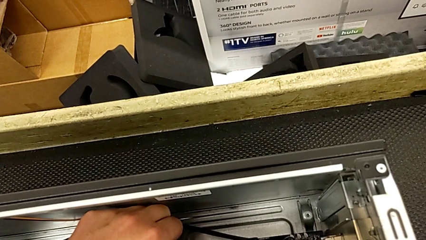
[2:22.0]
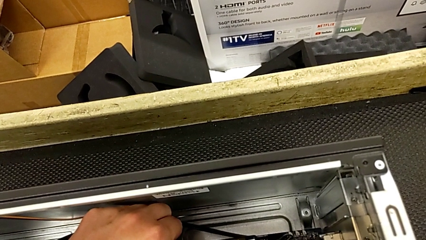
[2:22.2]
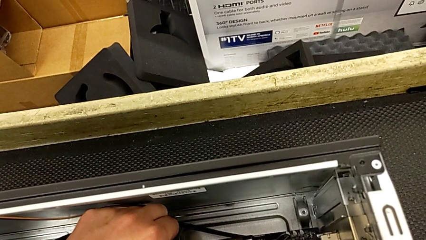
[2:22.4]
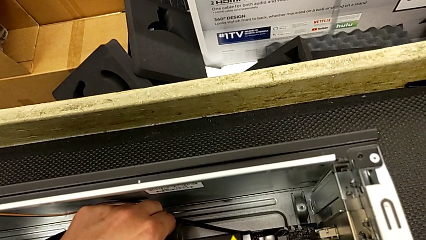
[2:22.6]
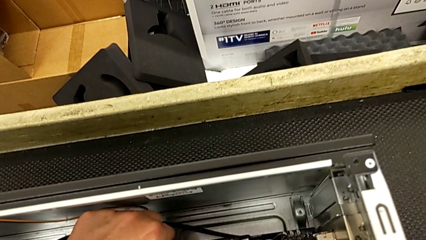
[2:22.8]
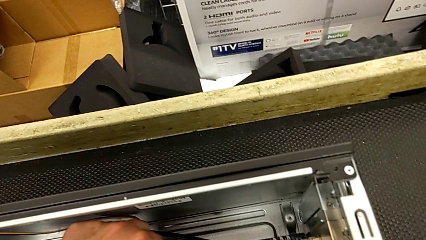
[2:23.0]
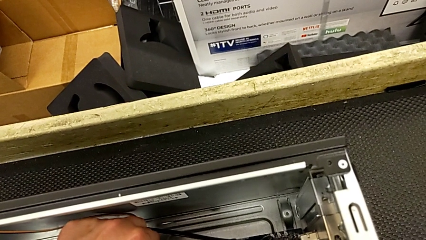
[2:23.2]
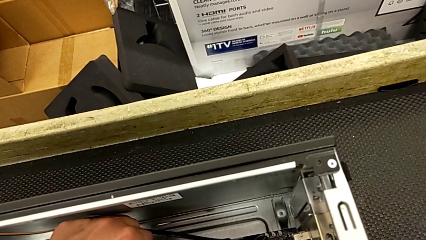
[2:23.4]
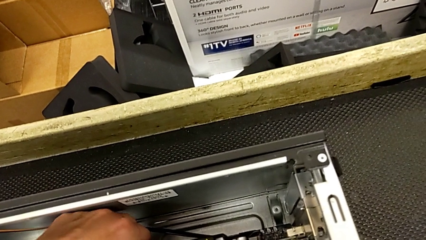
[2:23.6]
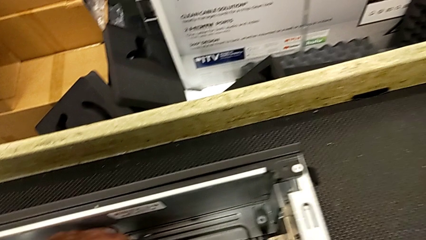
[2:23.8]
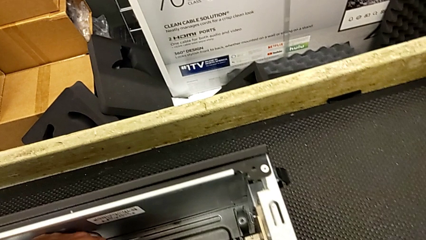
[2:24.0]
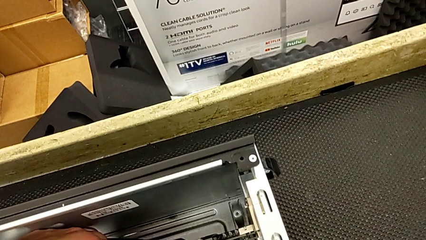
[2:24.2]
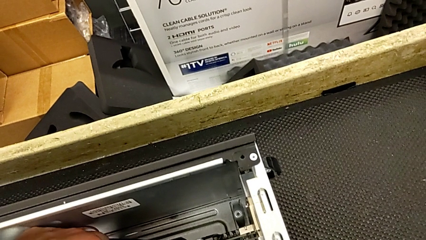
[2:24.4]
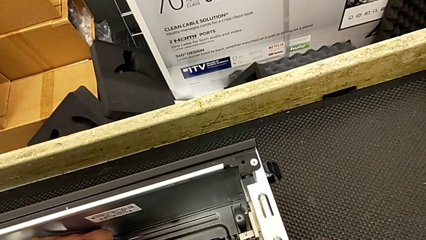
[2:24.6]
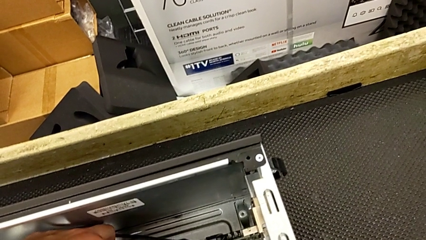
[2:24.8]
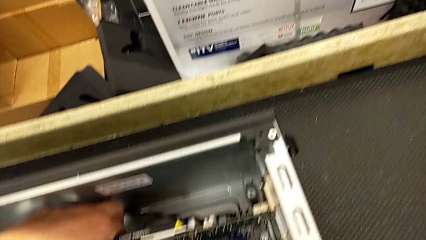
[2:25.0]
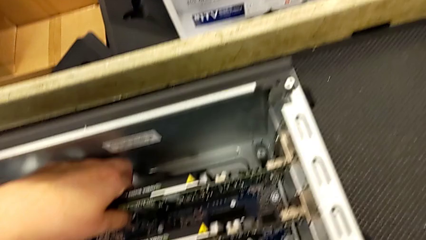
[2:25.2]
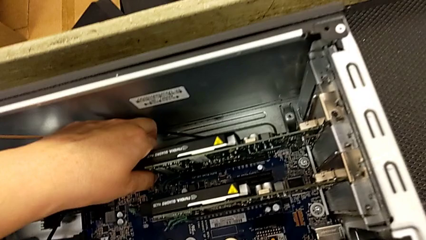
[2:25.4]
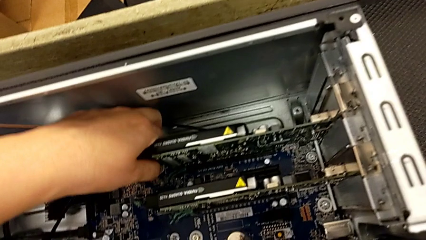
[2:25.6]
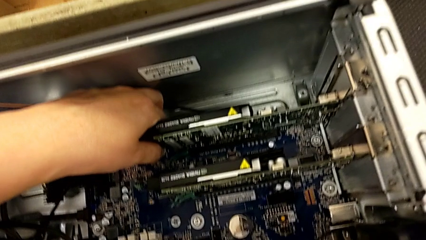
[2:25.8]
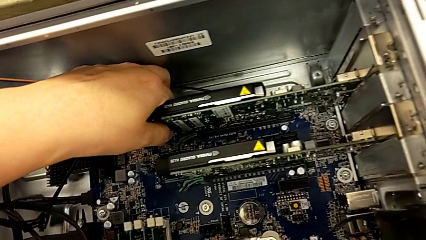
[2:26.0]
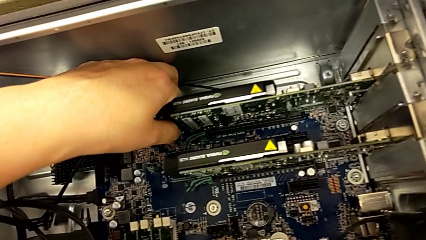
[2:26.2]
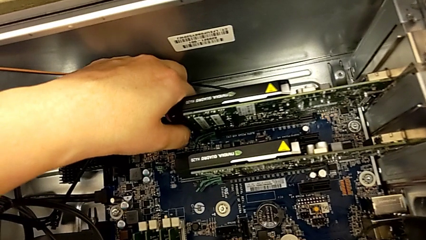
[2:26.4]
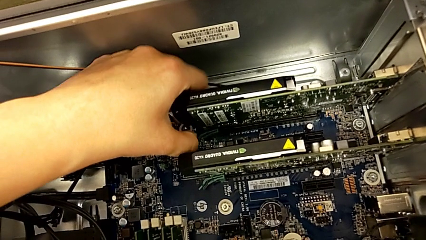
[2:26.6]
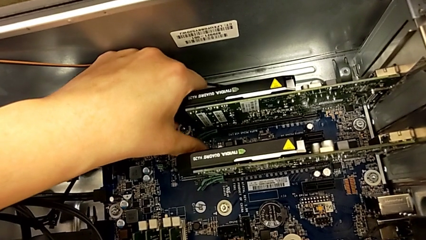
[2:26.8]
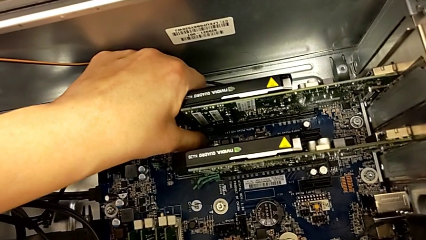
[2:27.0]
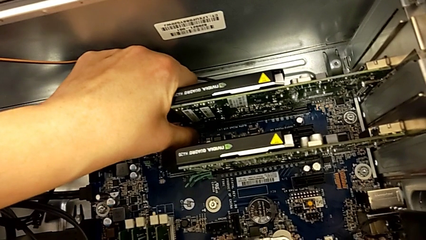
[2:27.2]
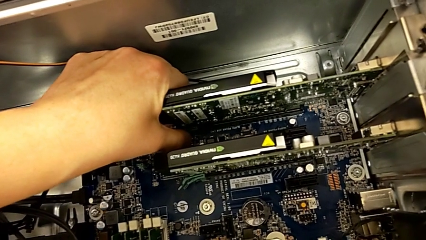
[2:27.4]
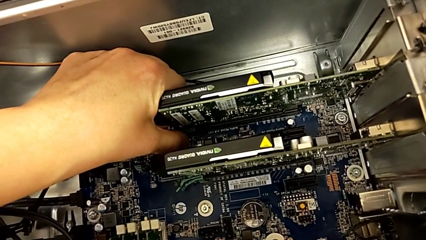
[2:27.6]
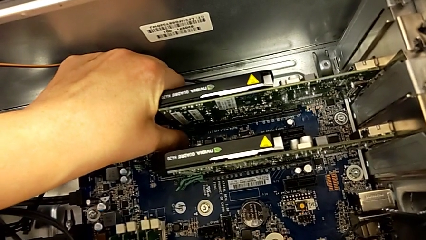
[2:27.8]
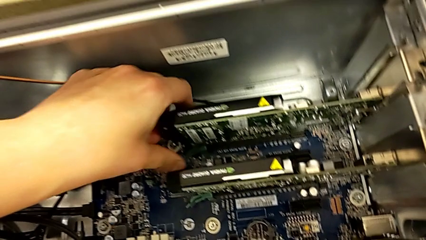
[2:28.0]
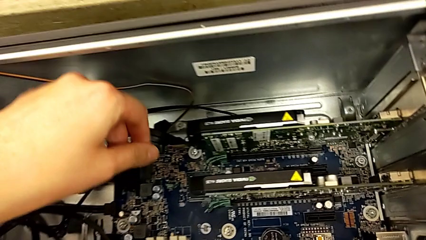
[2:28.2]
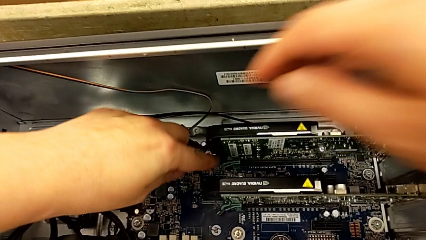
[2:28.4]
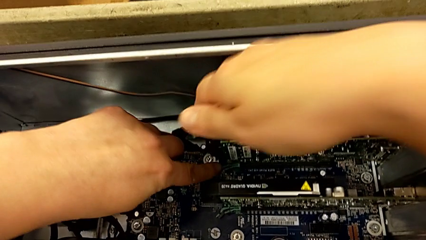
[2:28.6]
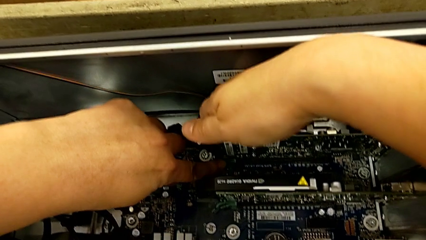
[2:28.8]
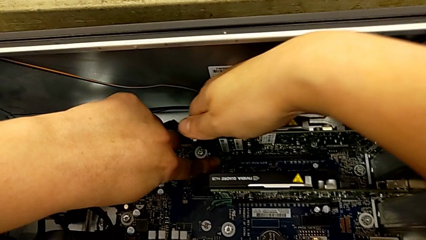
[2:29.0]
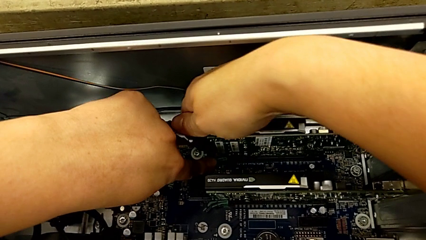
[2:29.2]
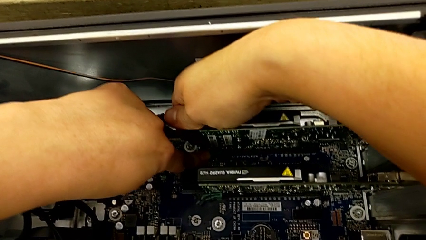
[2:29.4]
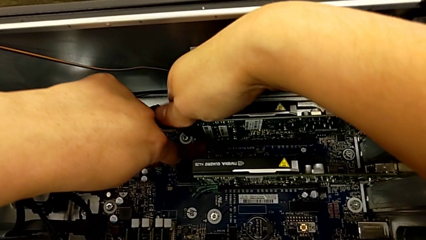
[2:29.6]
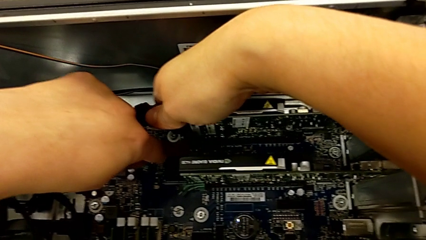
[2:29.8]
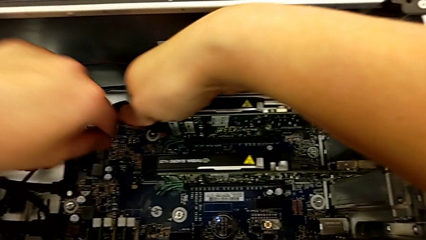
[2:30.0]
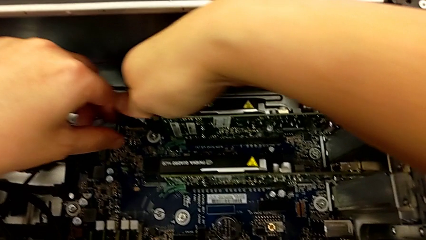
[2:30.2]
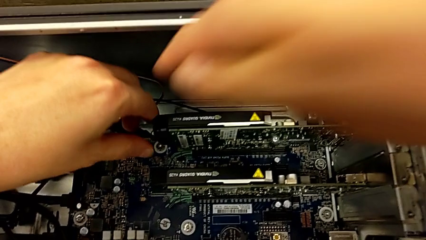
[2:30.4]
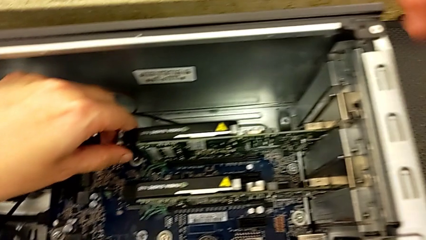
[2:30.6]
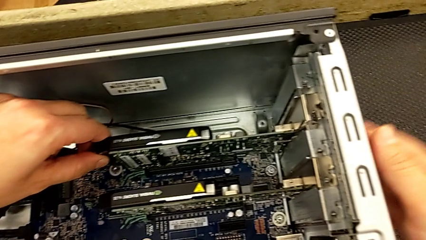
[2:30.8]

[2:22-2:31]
The camera wearer is removing the first graphic card. They keep wrongly pulling the graphic card without unlocking the tab first and unlock the computer tab.

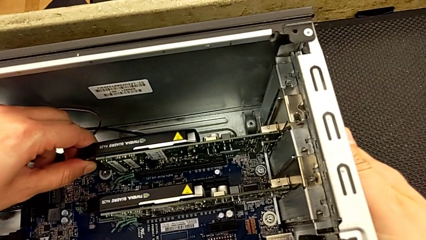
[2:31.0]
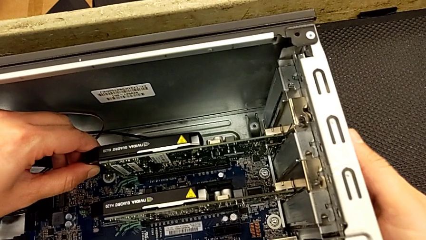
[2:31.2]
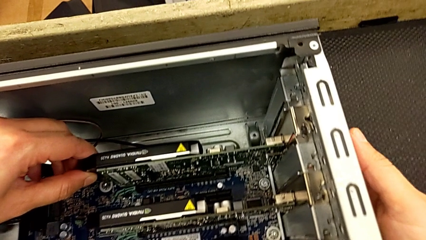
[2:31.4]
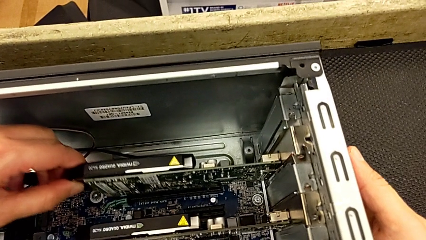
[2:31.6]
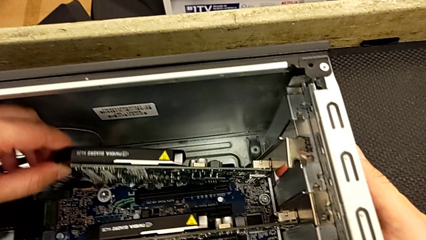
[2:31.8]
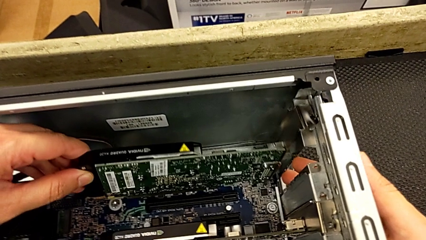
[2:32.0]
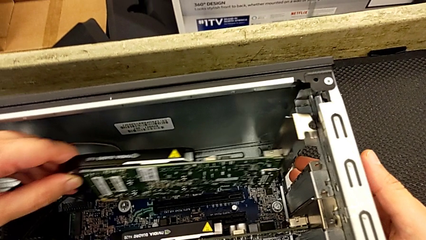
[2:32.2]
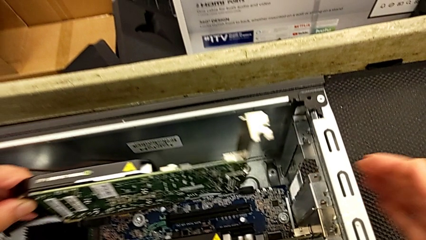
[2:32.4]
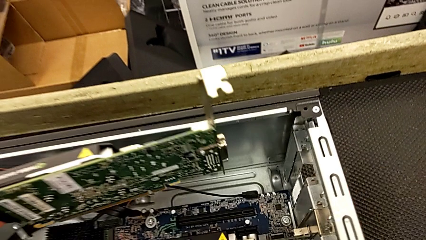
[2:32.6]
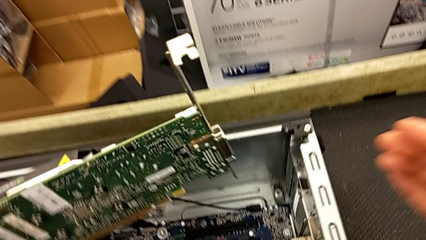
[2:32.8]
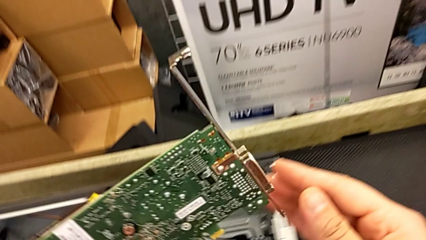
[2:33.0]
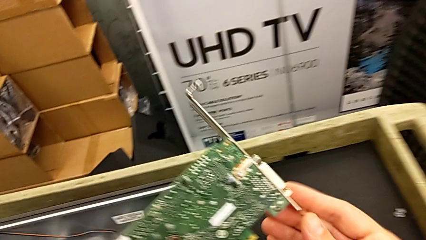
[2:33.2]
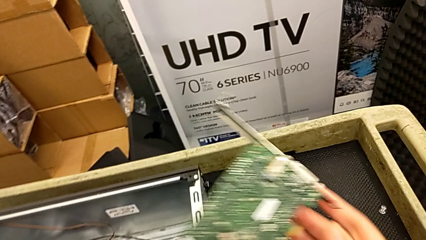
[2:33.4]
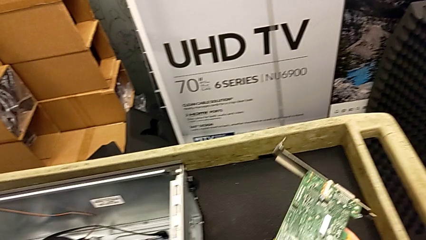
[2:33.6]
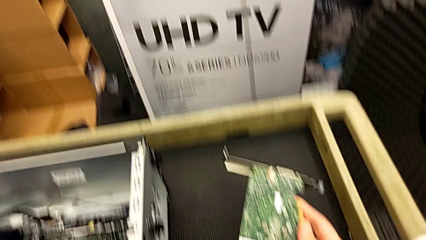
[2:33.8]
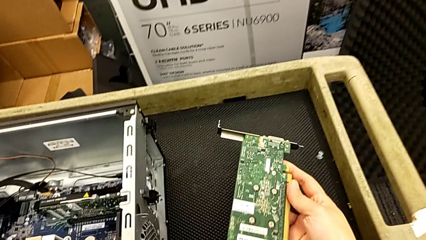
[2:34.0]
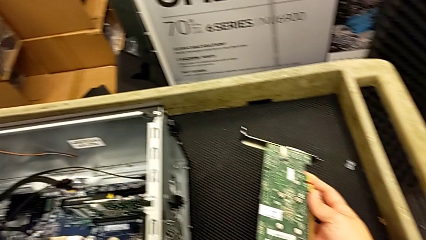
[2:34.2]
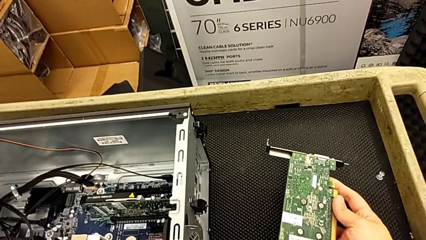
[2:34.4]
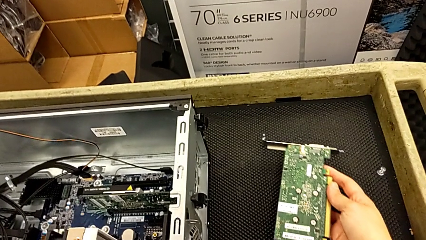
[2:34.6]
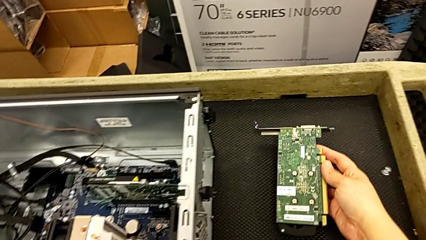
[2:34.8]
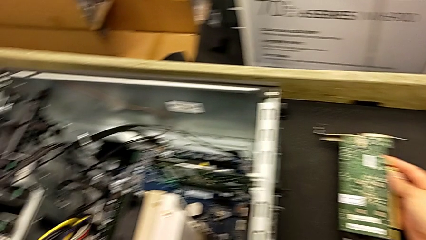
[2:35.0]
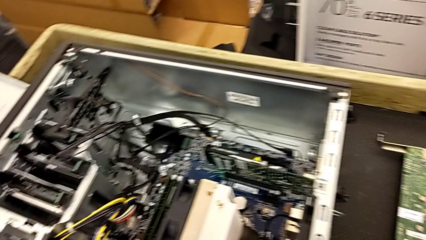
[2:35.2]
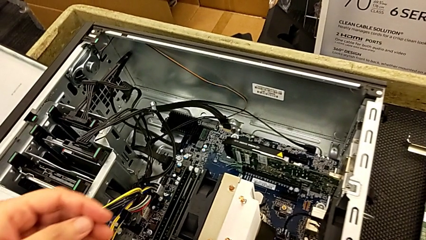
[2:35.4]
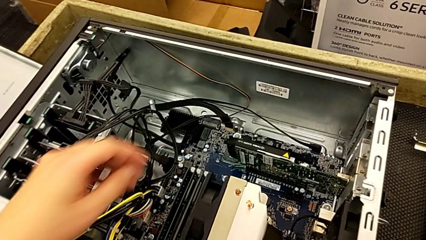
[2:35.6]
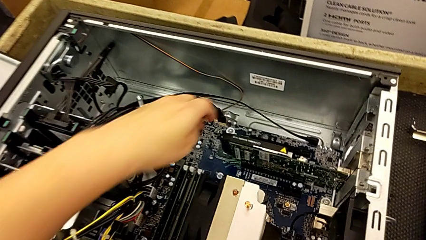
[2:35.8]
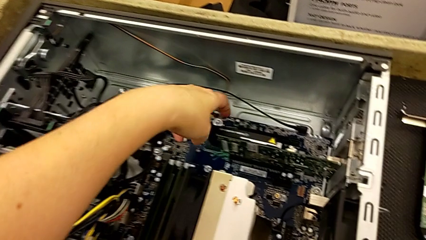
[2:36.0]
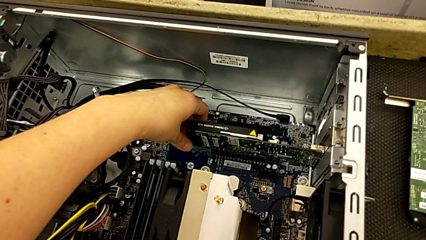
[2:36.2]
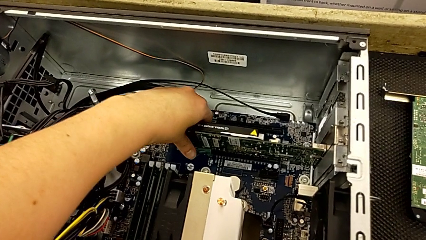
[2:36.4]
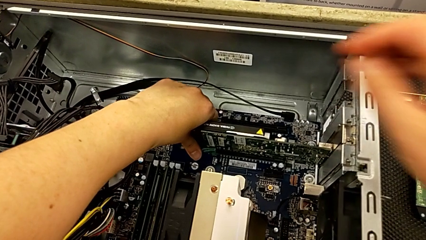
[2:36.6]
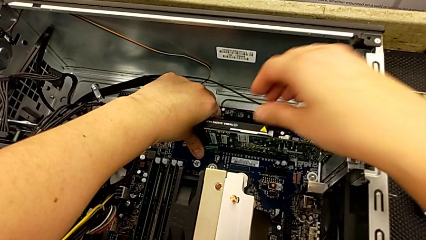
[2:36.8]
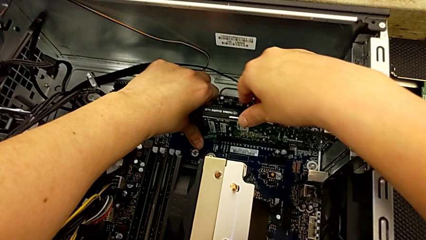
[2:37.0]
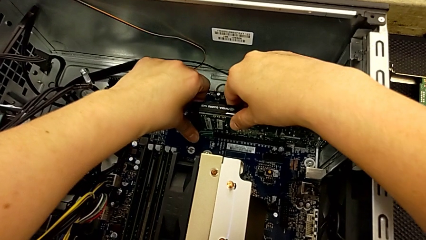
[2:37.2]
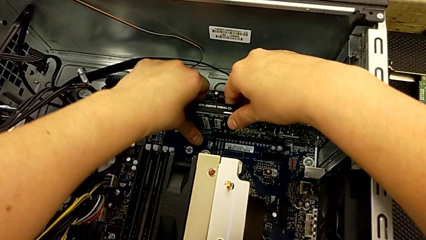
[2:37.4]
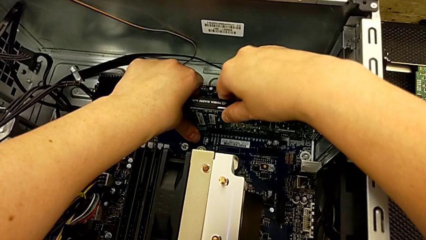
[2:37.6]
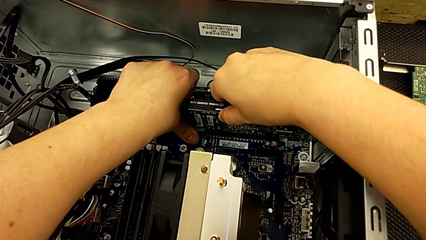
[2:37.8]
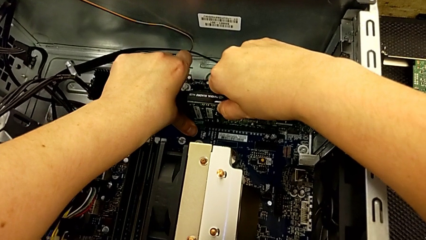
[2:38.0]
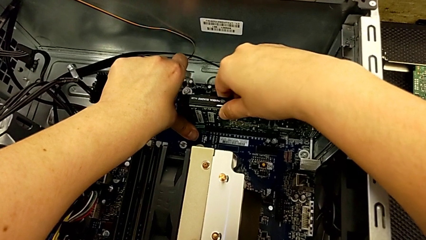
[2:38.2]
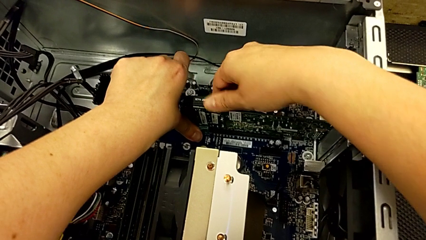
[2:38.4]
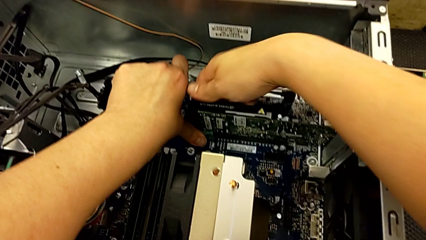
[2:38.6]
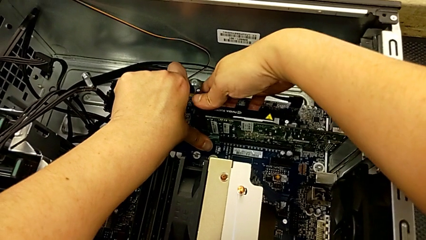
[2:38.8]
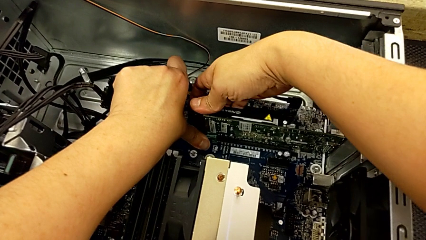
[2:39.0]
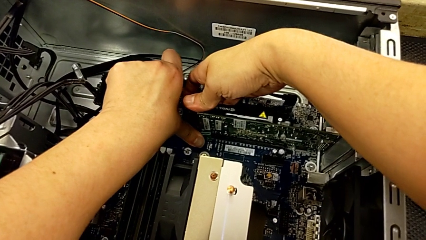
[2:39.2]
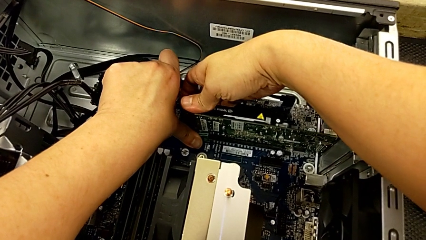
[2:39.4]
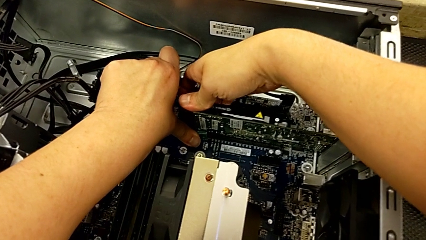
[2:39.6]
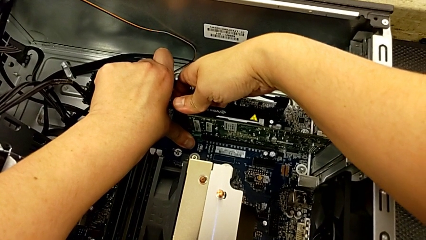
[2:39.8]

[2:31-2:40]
The camera wearer is removing the second graphic card. They withdraw the first graphic card, place it, grab the graphic card and begin to unlock the computer tab.
